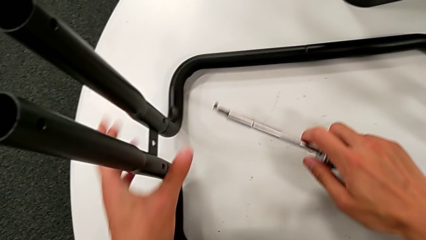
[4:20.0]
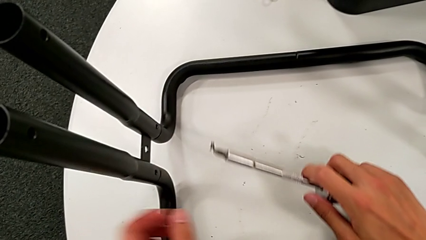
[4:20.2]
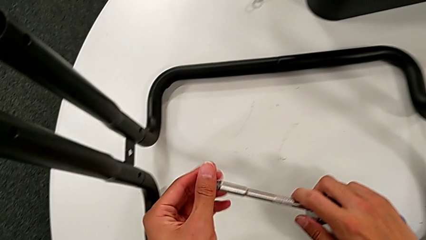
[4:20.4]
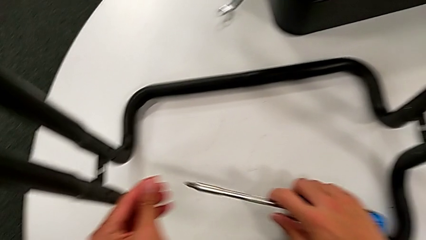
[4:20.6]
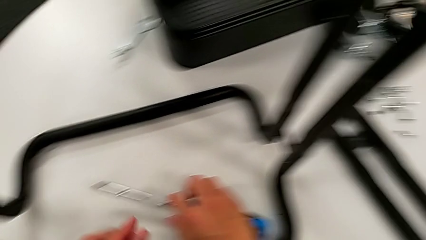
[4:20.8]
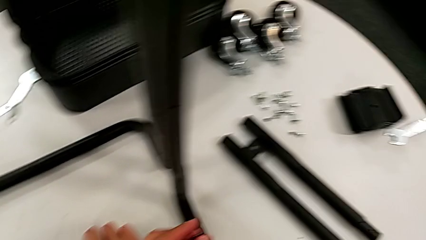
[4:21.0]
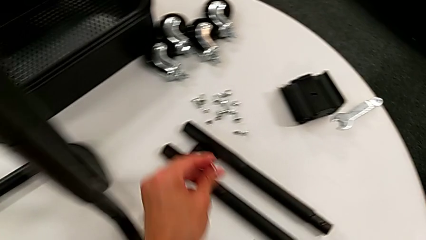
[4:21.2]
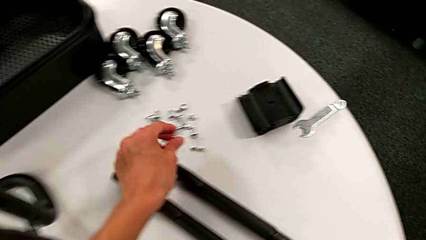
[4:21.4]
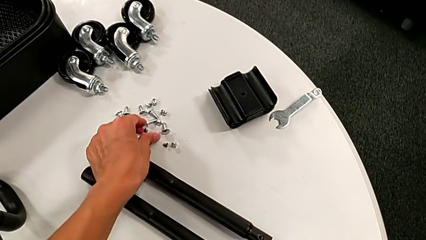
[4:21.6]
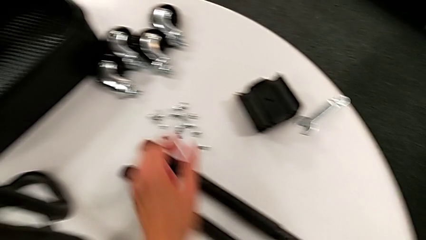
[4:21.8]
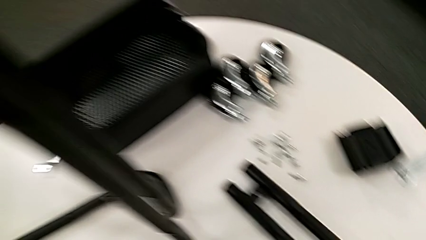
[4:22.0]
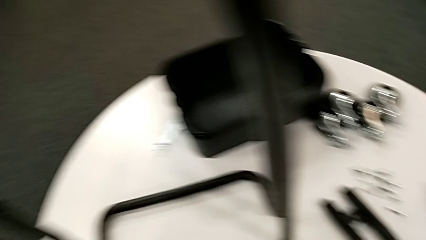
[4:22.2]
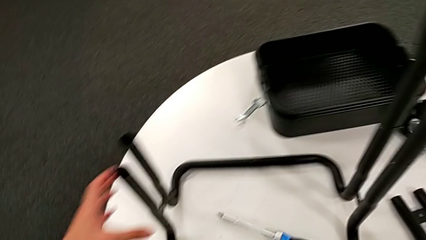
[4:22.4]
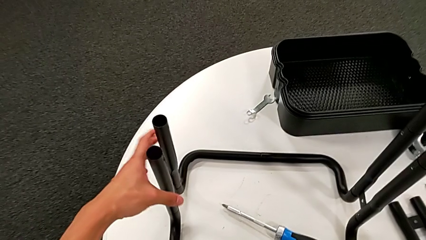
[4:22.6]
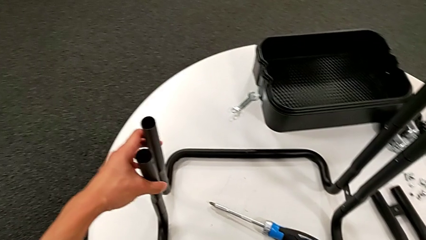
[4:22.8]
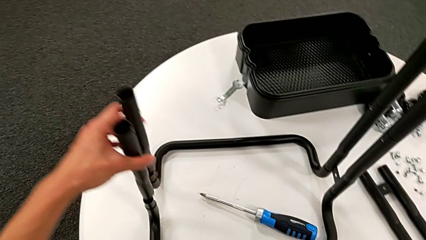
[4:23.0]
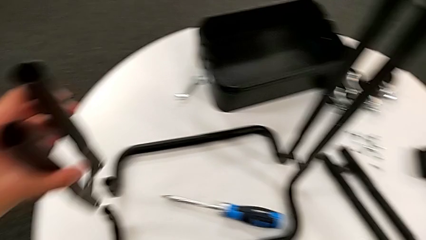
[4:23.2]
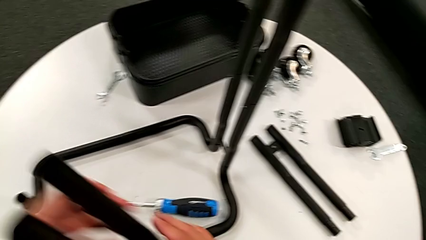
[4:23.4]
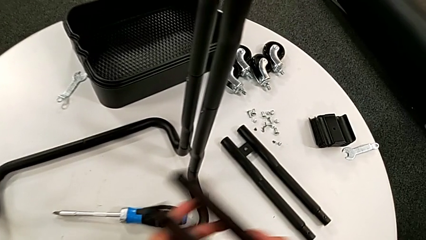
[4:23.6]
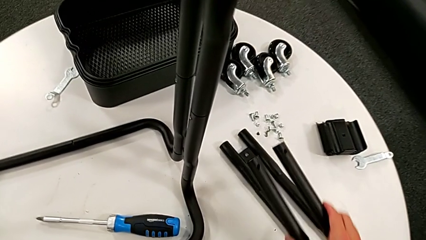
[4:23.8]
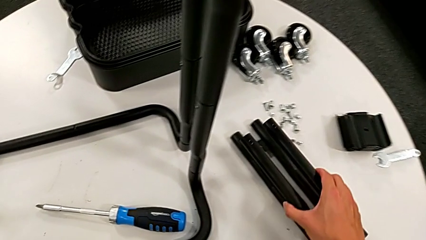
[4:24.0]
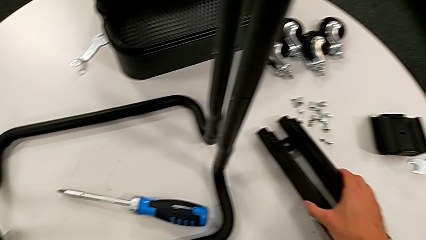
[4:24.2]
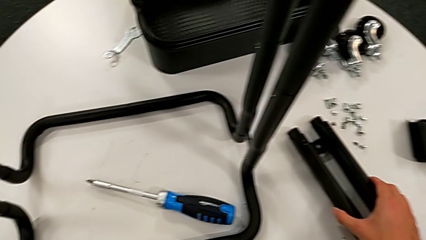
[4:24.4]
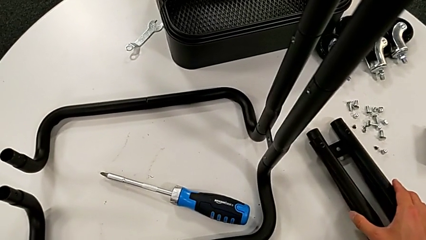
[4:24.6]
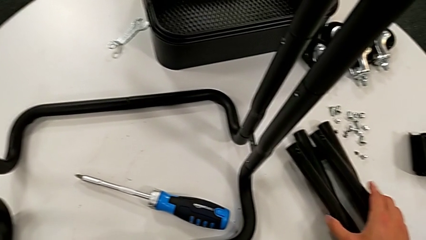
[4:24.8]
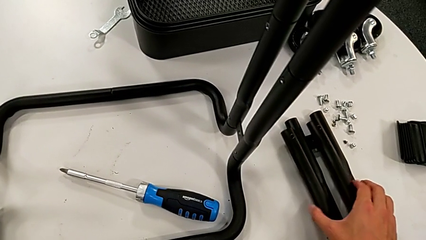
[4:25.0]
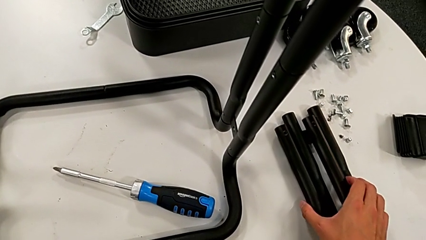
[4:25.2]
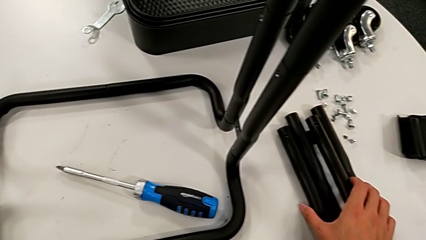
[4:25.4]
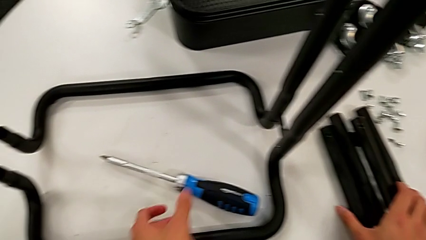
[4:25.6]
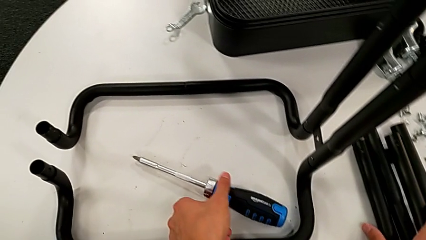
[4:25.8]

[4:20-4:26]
The camera wearer is disassembling the second sidebar from the base frame. They grab the screw, place it, disassemble the leg and place it.

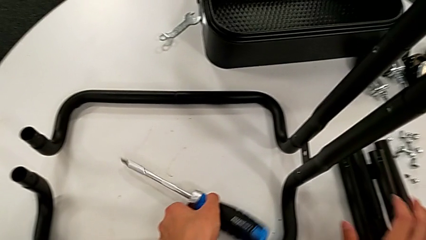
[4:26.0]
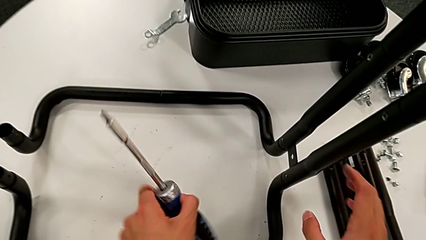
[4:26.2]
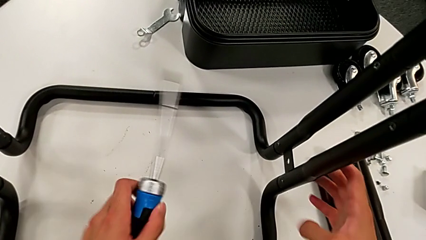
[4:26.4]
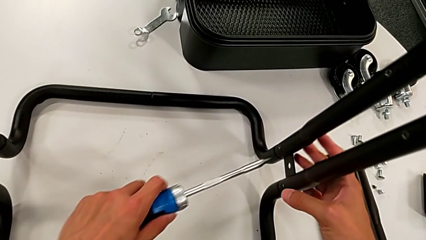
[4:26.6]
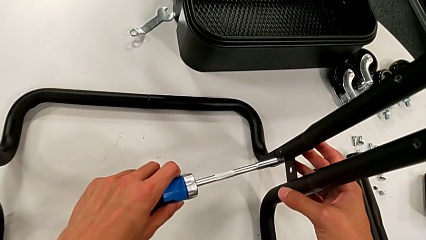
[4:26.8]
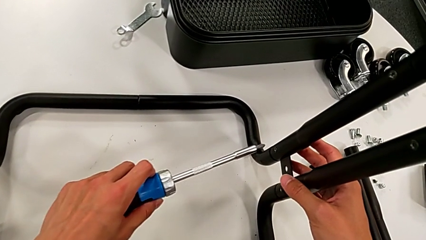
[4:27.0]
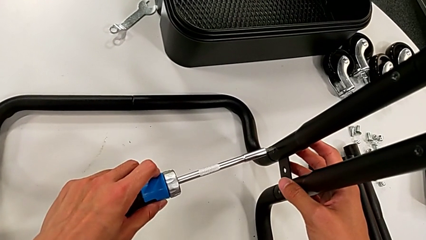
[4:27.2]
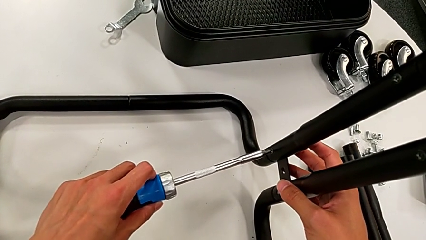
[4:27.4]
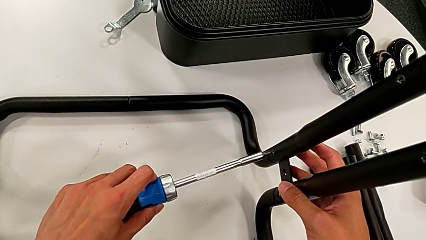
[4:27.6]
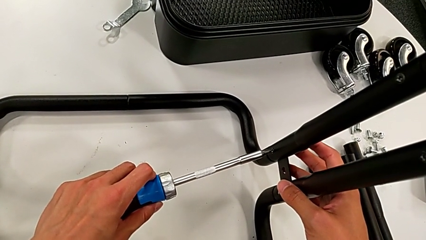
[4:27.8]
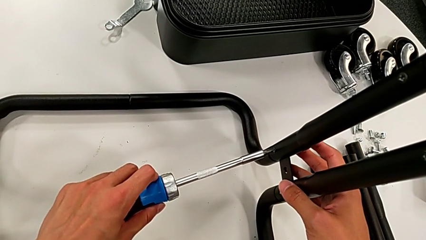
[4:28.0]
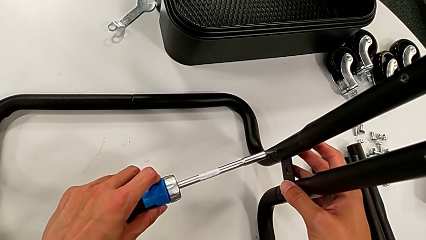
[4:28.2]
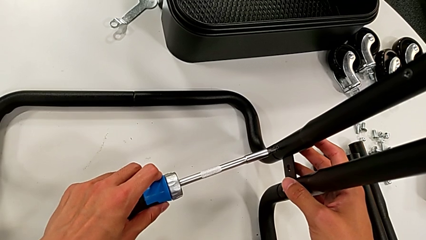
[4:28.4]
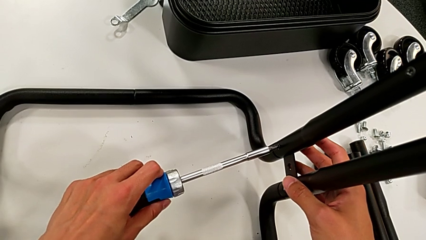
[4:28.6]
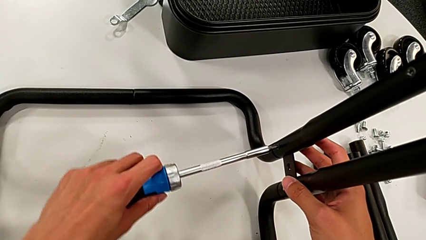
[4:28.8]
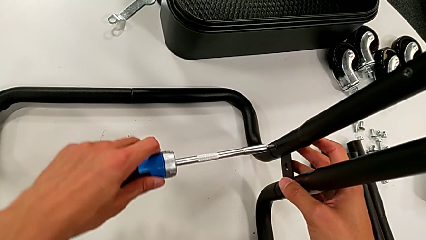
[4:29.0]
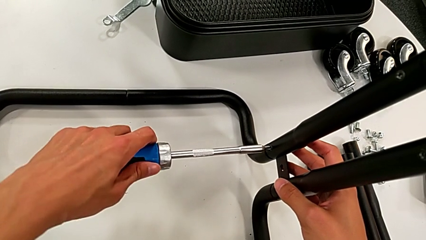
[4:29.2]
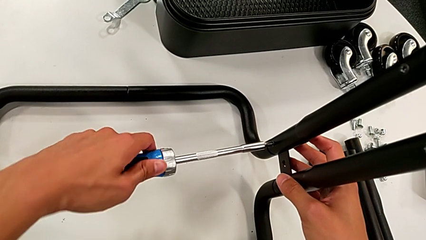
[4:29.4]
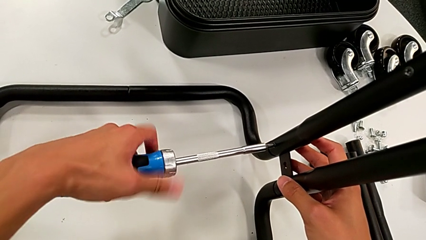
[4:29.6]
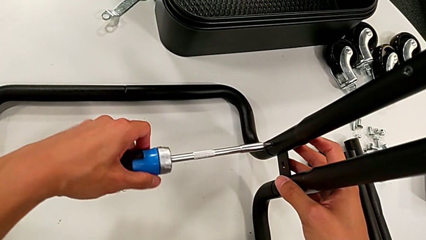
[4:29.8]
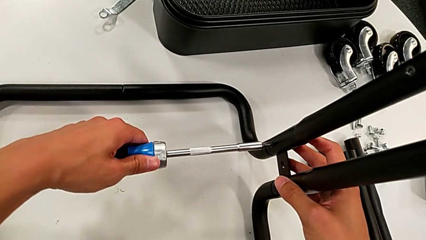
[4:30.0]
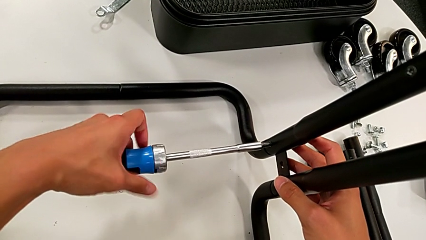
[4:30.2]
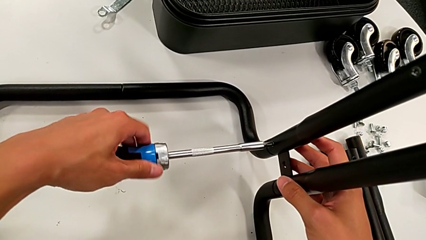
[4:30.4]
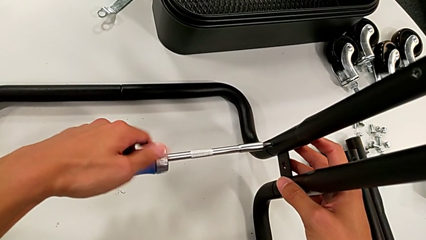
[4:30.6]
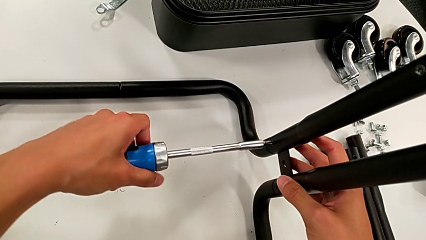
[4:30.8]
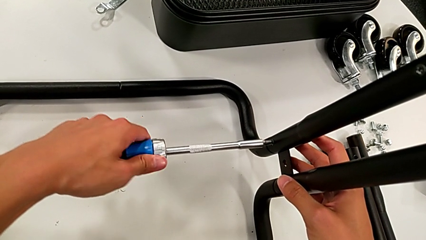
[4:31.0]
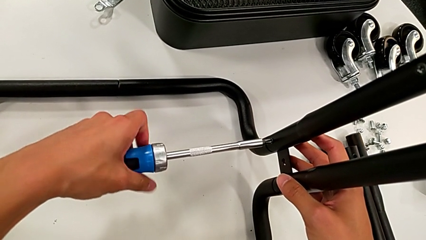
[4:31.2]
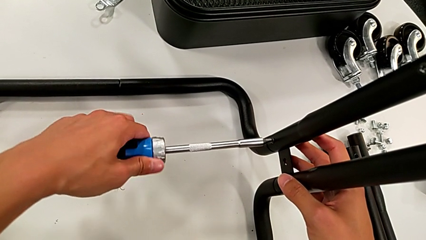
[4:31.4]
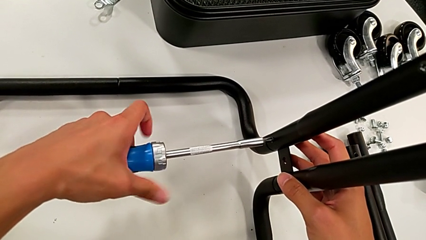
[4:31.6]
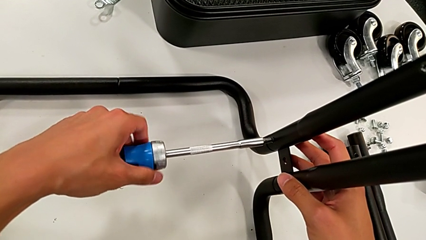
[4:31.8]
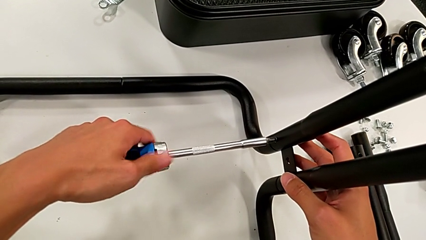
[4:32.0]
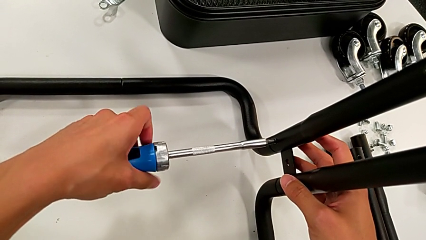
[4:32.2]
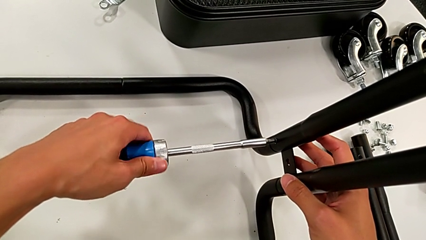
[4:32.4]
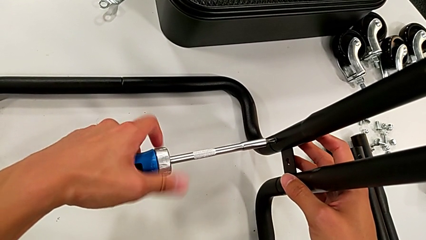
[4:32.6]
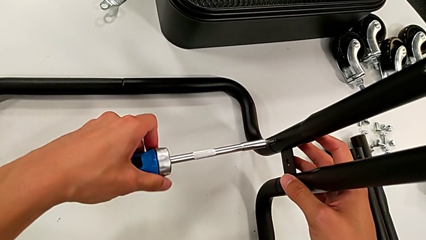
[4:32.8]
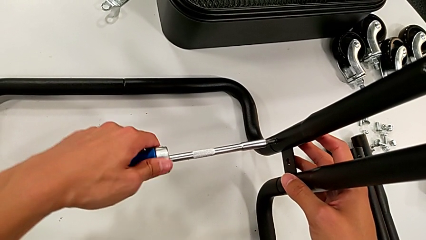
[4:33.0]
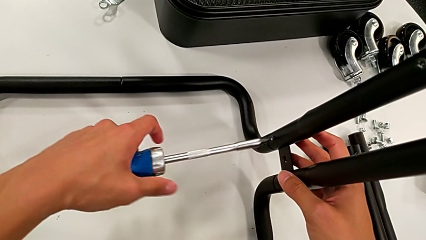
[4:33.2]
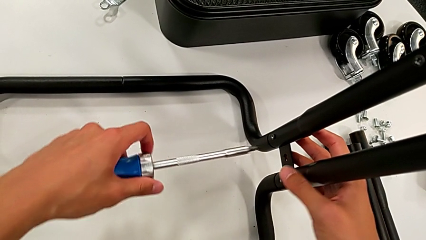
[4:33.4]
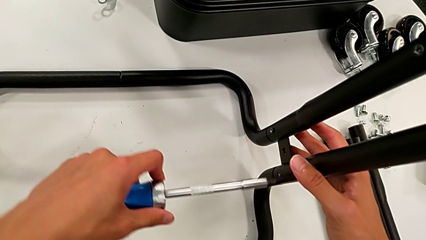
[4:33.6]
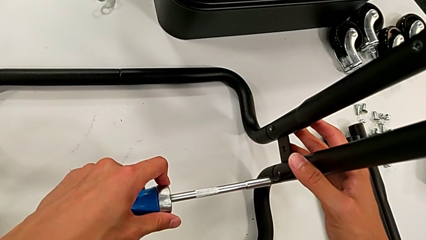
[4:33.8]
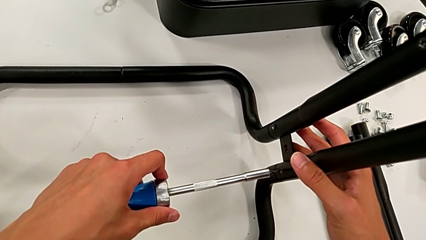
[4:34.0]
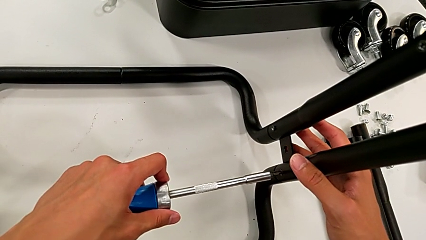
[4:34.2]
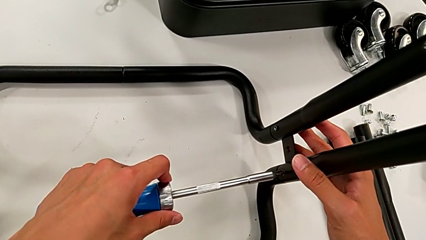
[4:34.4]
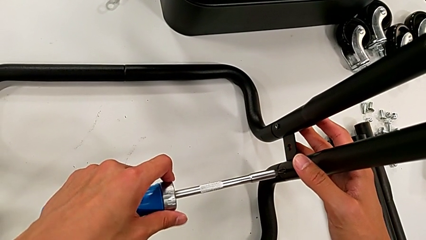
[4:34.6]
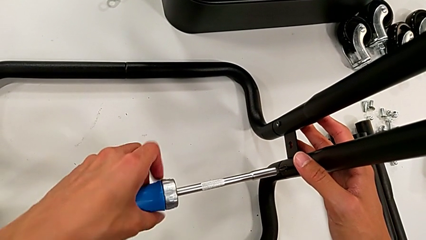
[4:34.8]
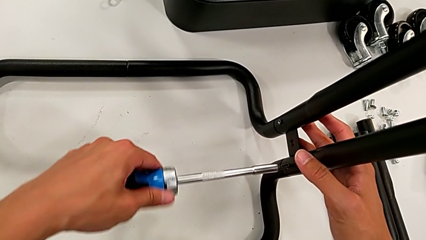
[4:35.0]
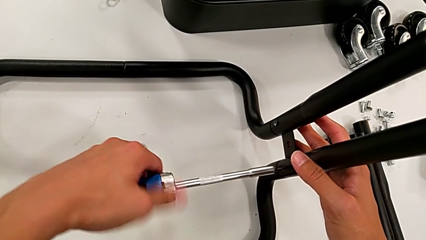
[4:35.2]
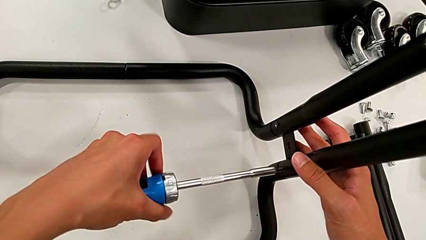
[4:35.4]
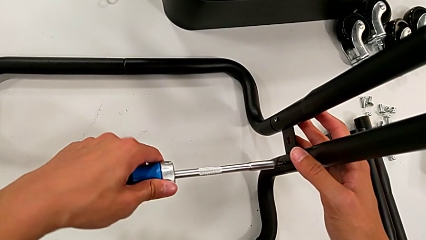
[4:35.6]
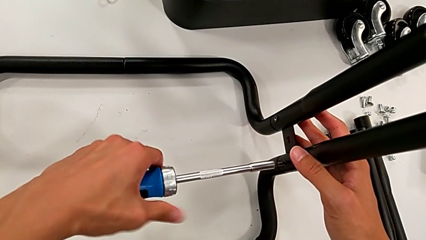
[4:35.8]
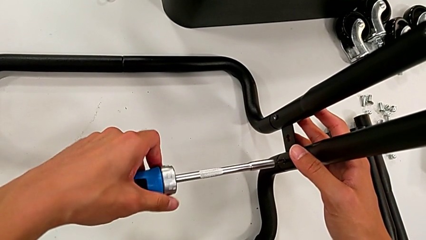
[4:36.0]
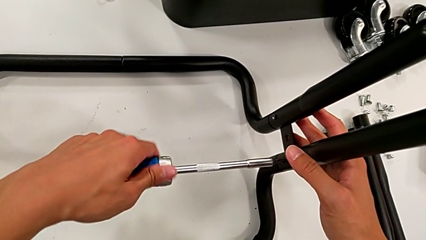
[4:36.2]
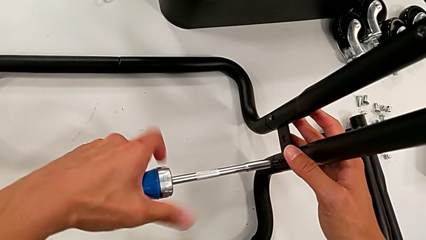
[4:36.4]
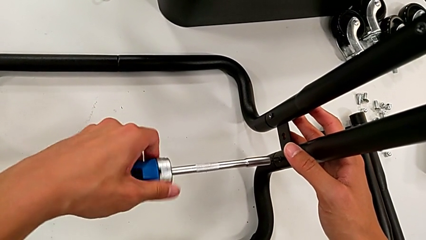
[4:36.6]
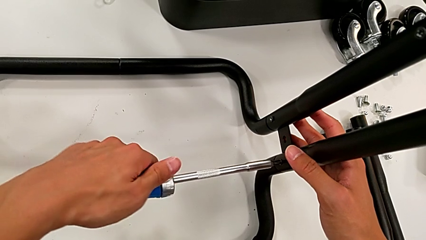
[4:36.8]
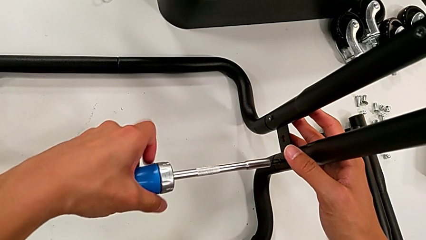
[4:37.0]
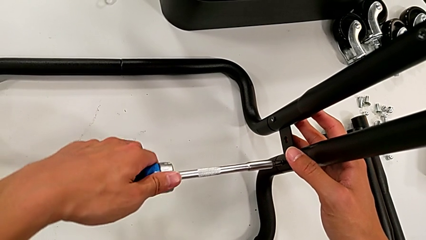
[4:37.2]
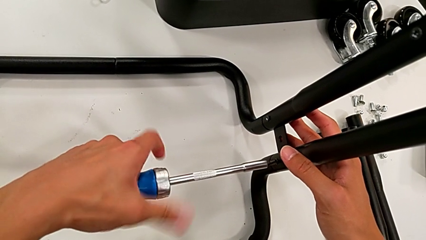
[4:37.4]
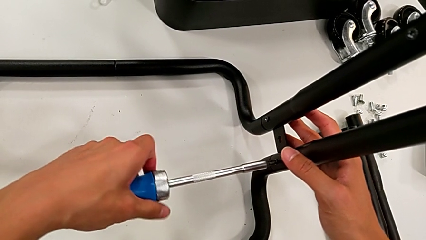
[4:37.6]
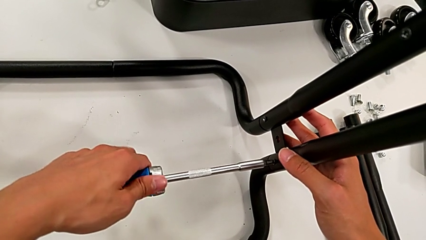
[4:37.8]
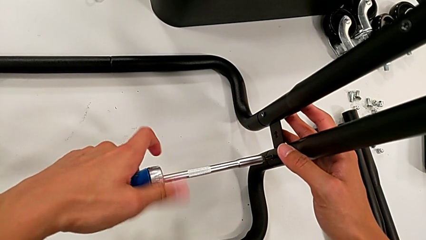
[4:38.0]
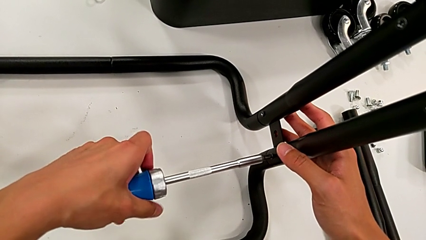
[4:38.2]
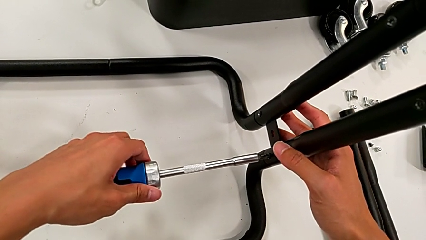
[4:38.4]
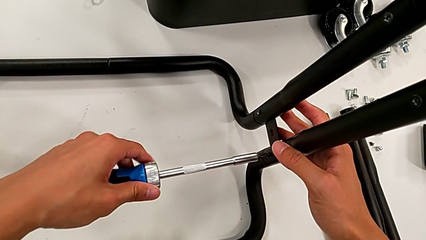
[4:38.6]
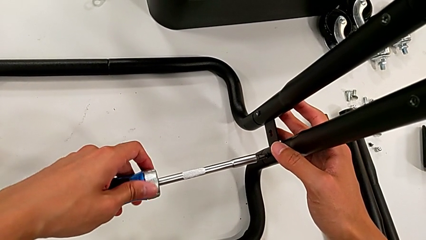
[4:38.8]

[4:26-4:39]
The camera wearer is disassembling the third sidebar. They grab the screwdriver, insert it, unscrew the screw, withdraw the screwdriver, insert it and unscrew the screw.
